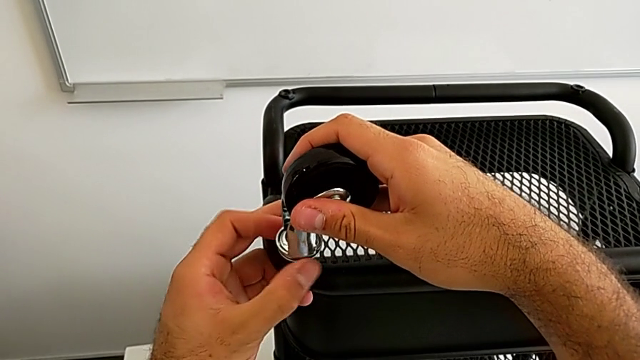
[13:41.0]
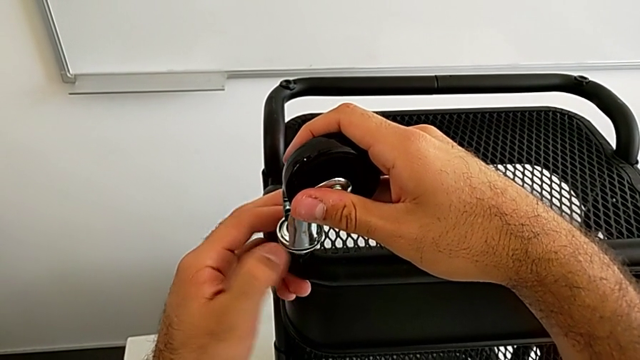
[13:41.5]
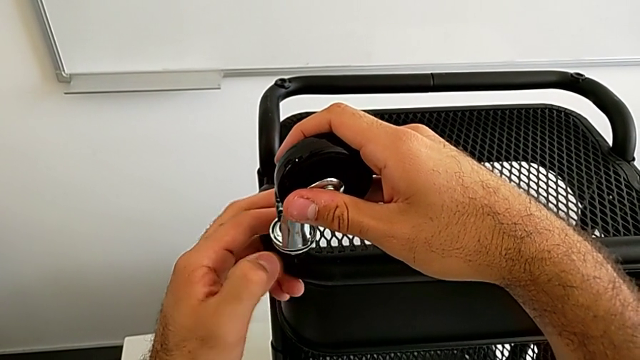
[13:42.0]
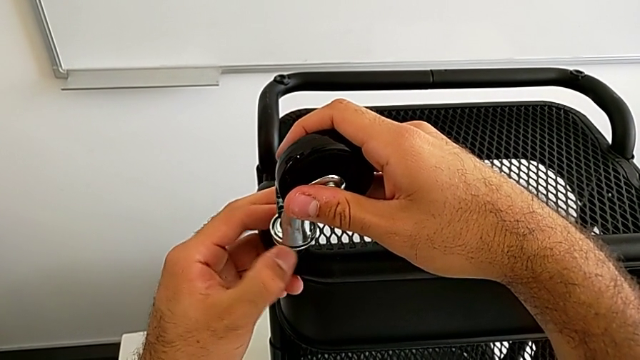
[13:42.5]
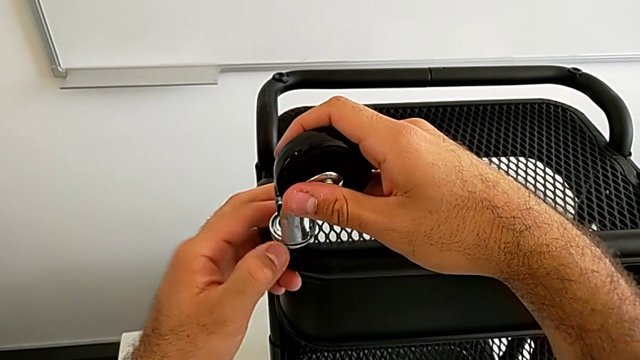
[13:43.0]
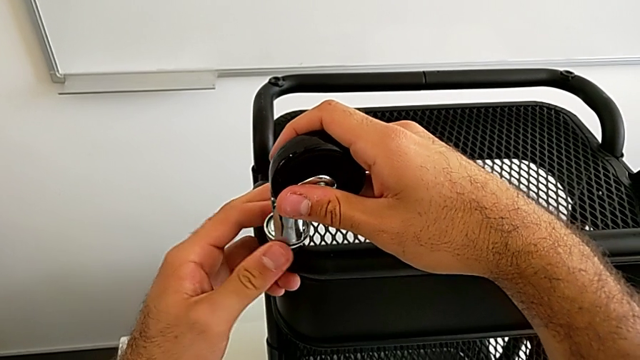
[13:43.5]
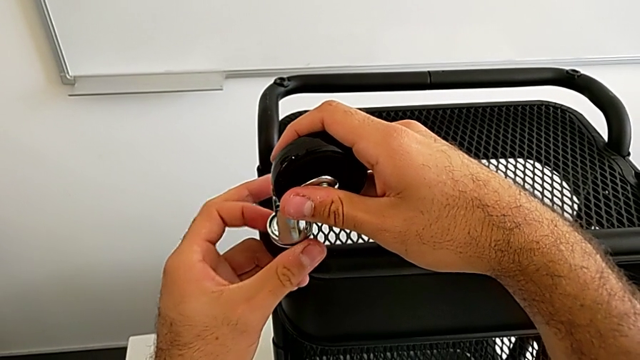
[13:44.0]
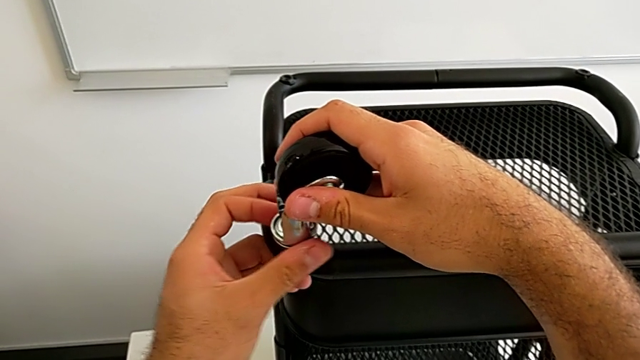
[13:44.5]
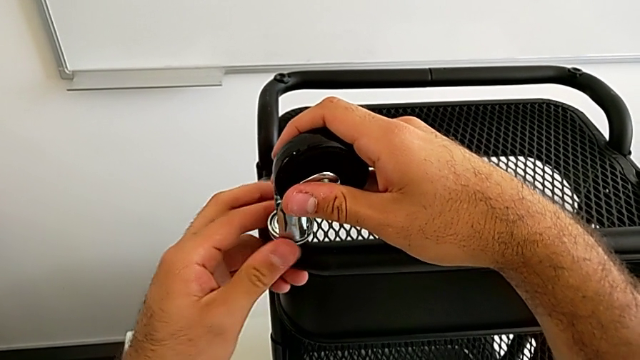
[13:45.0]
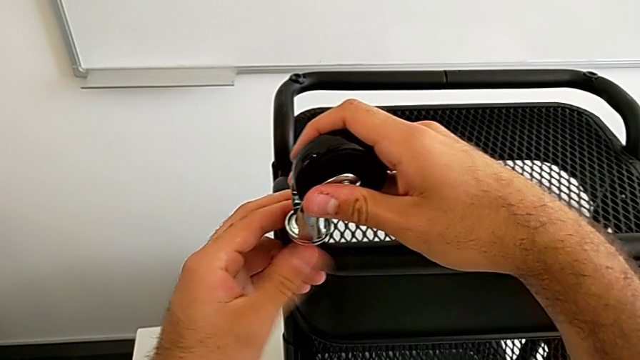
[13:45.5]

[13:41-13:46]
The camera wearer is assembling the second wheel into the base frame. They keep screwing the second wheel.

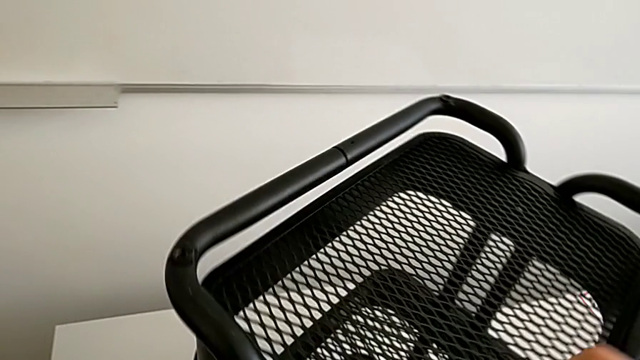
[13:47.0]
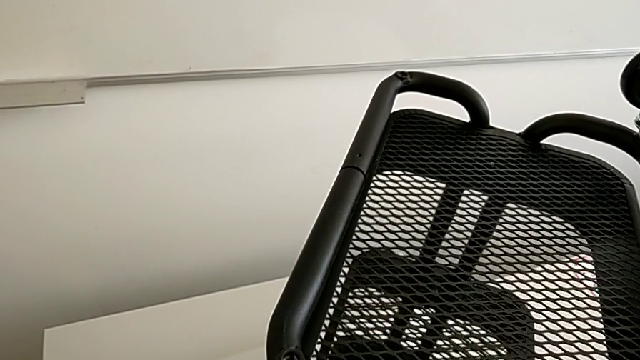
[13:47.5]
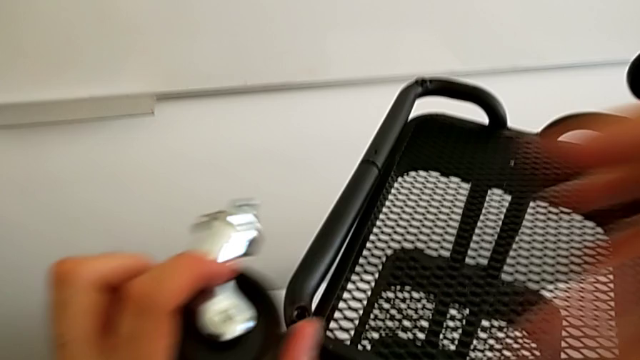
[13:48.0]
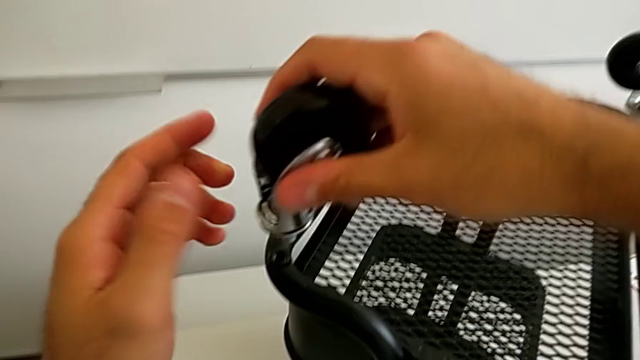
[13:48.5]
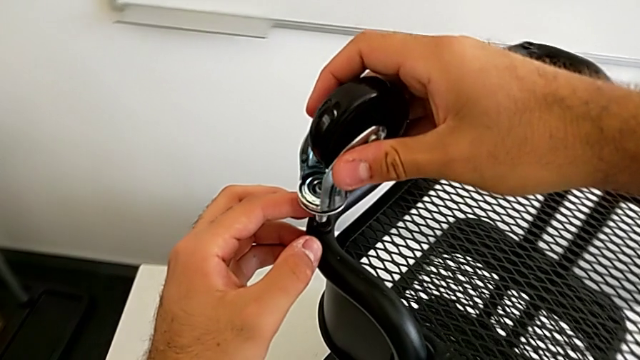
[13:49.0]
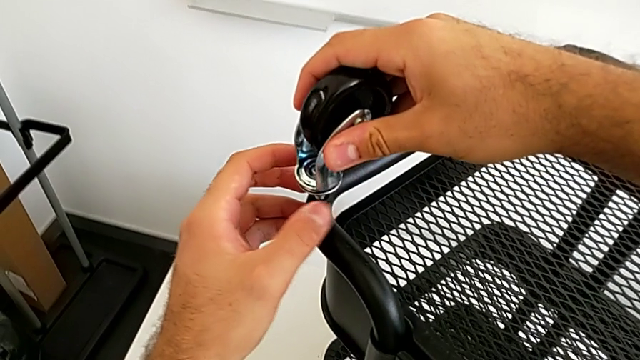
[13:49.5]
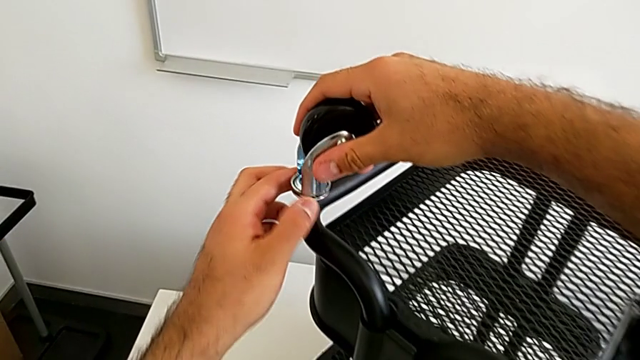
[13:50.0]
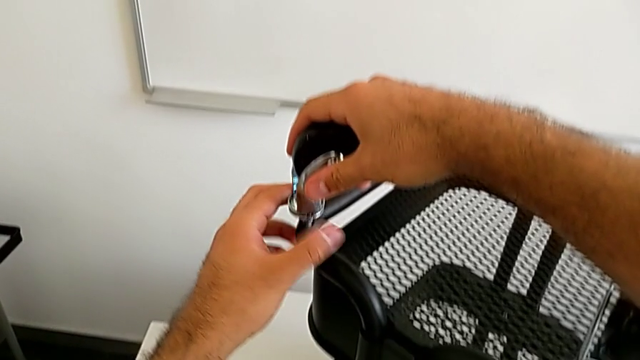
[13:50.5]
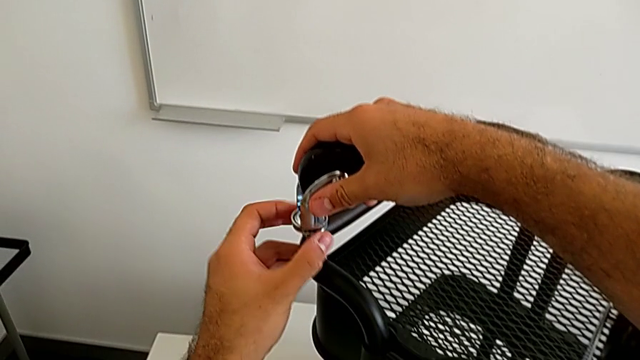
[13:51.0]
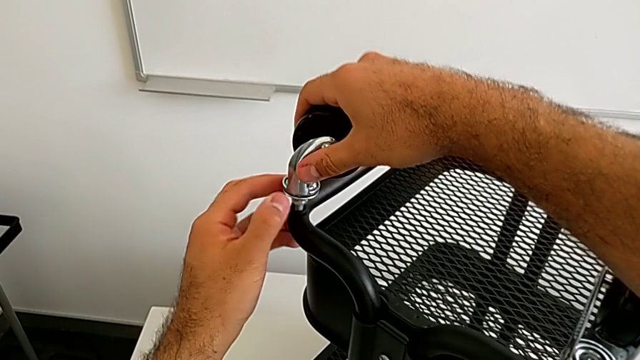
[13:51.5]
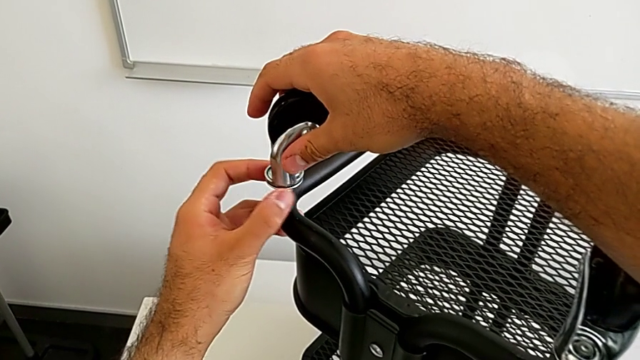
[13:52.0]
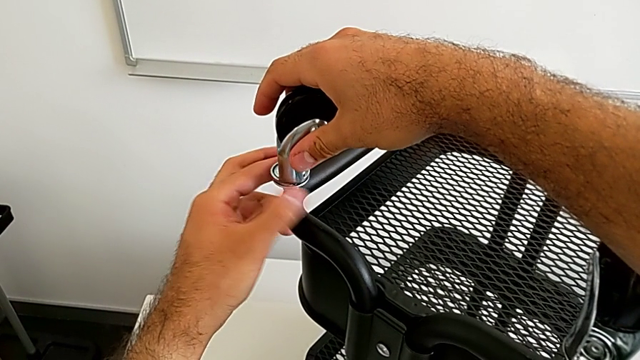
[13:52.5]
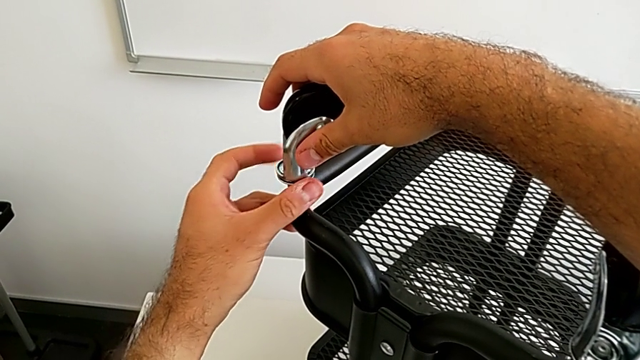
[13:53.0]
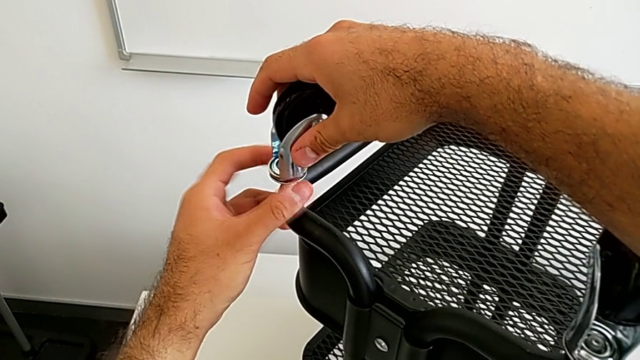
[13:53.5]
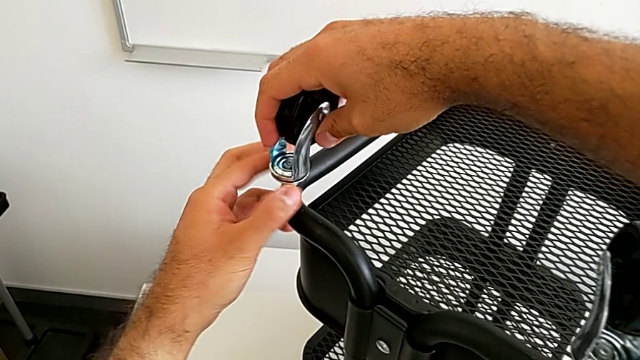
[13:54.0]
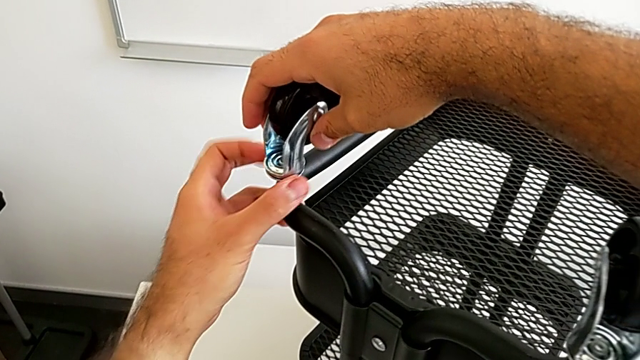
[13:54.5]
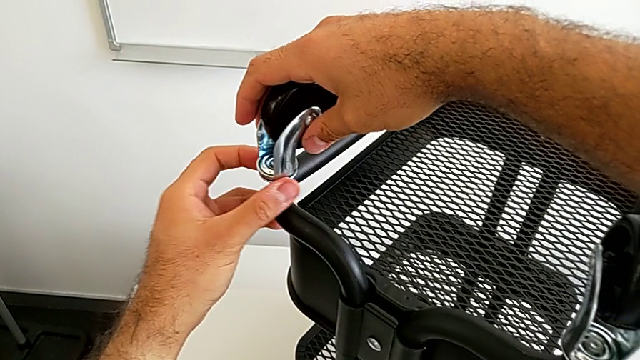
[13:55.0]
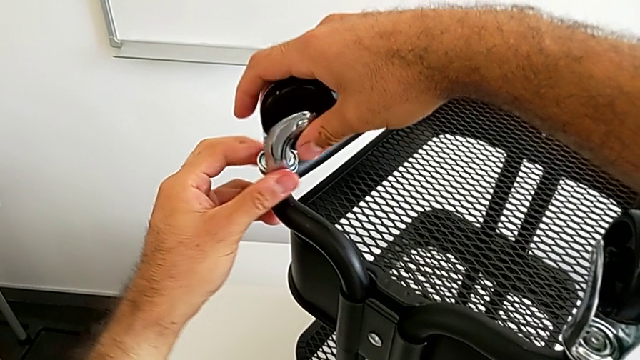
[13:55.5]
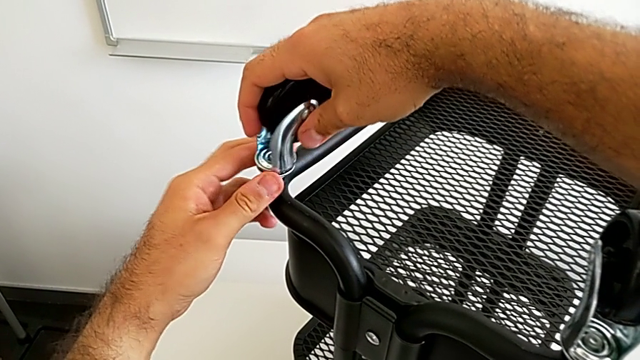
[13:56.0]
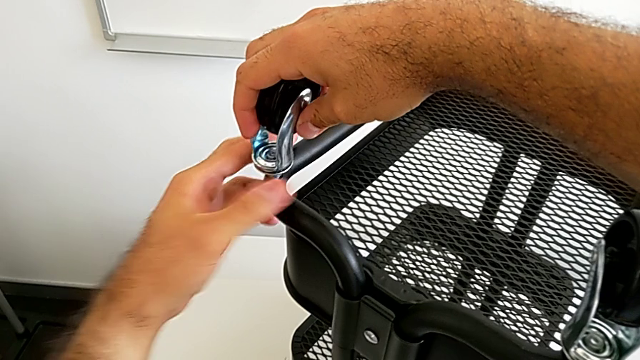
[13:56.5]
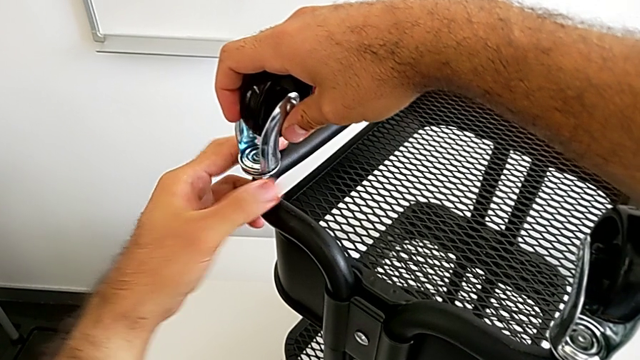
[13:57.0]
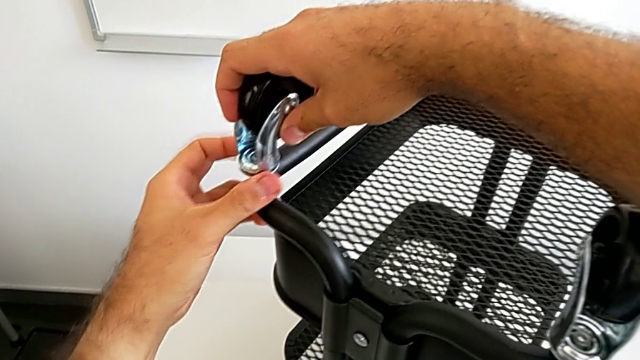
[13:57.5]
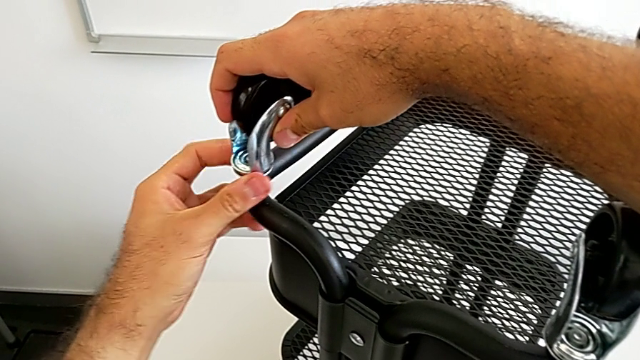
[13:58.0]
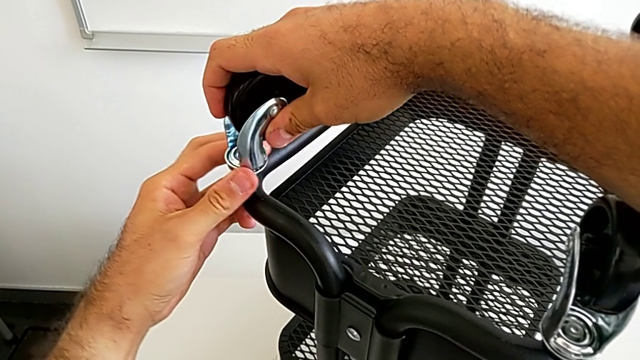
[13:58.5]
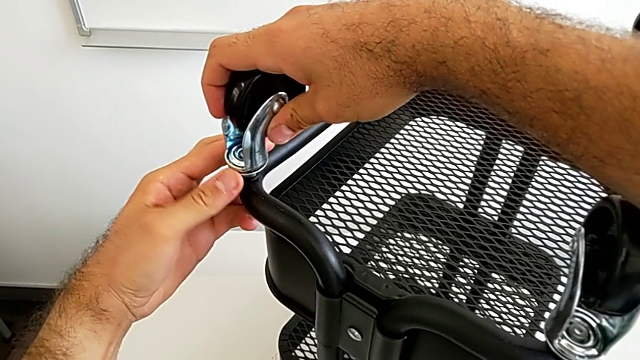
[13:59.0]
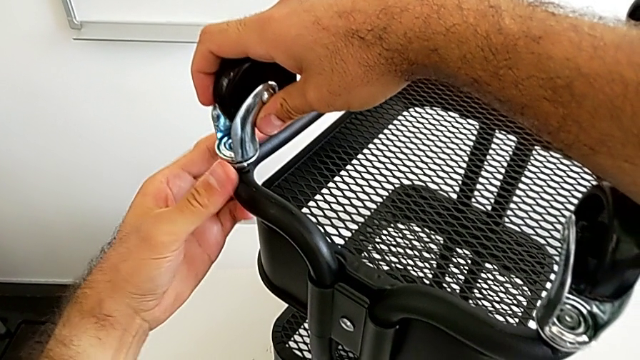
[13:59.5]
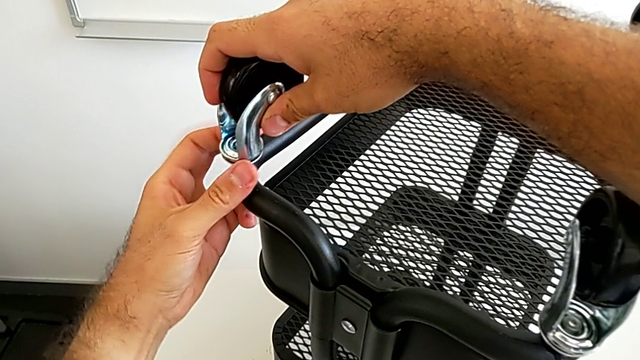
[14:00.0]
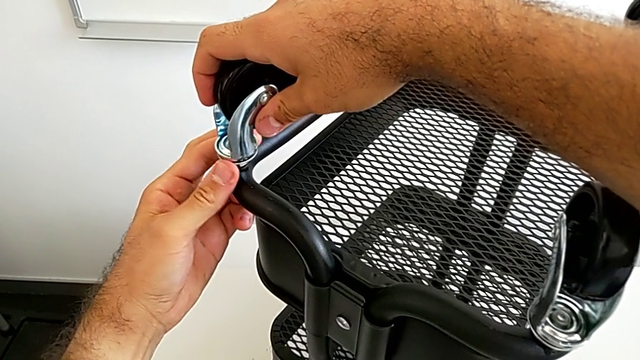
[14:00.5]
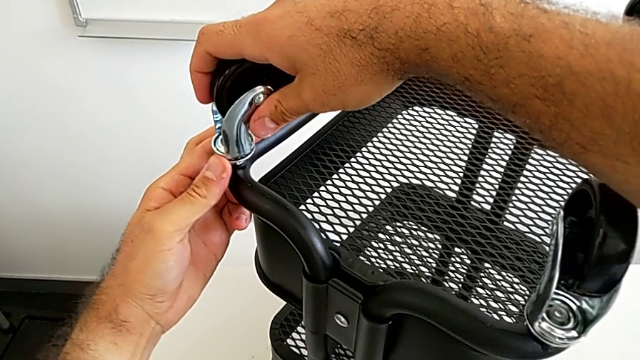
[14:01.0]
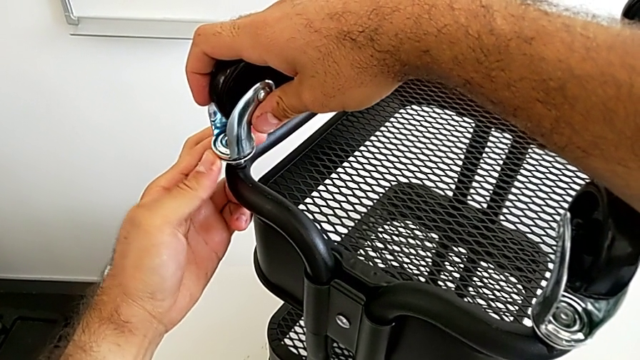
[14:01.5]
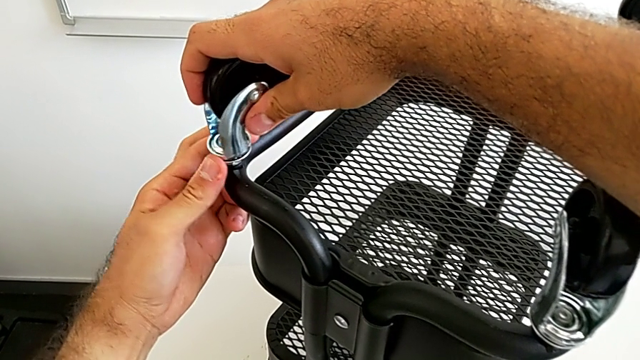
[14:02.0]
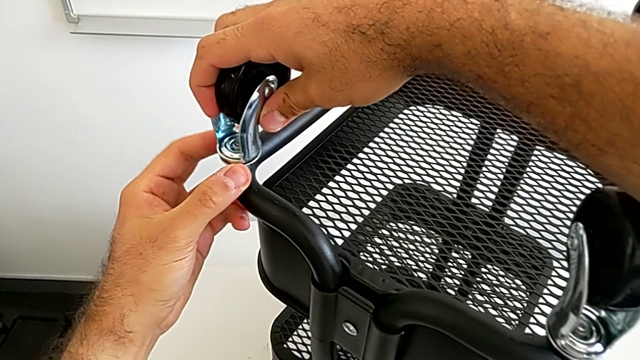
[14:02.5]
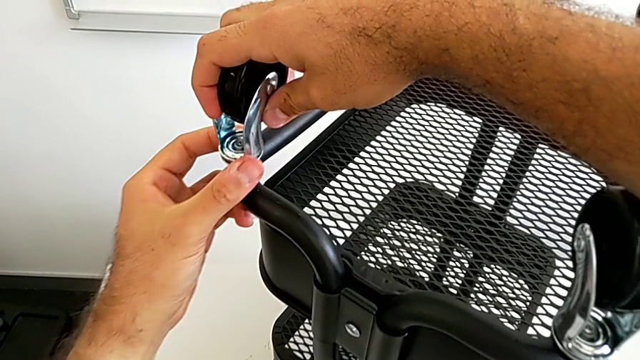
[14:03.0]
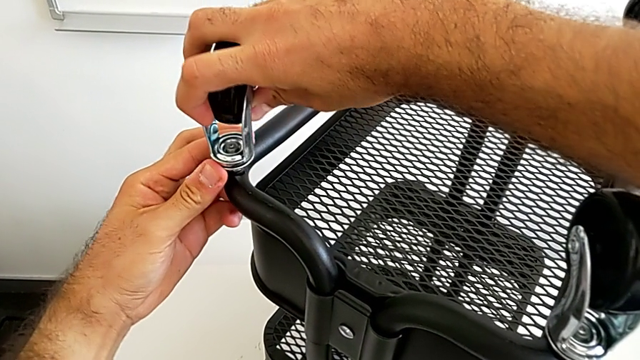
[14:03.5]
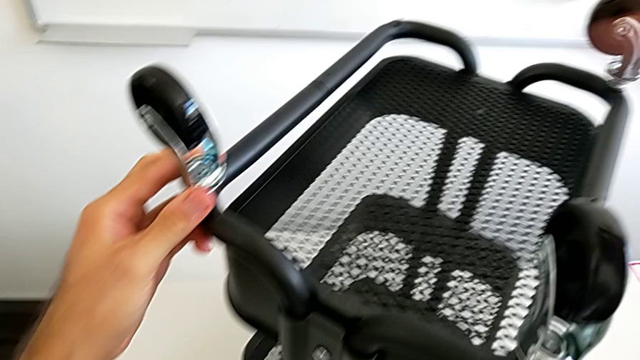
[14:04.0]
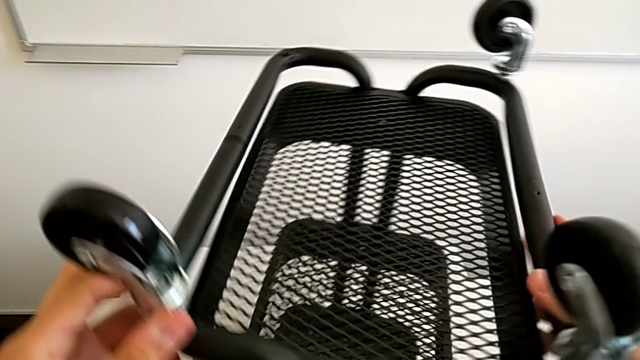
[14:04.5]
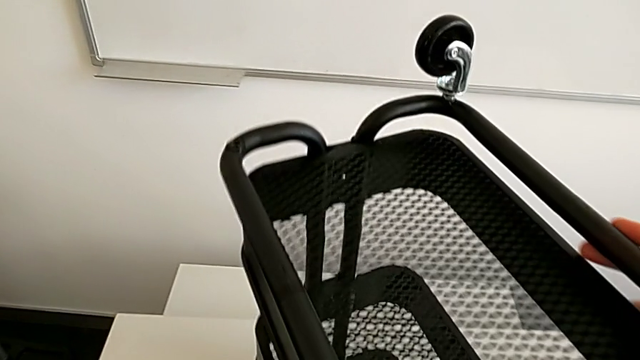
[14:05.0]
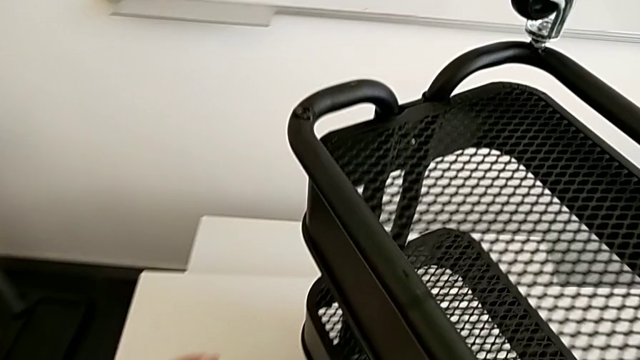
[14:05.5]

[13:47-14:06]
The camera wearer assembles the third wheel into the base frame. They rotate the black grid tray, grab the third wheel and screw it.
